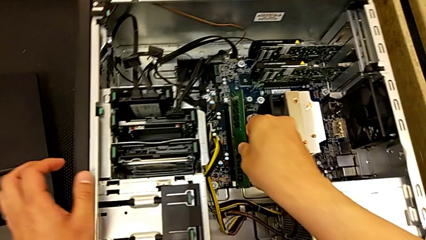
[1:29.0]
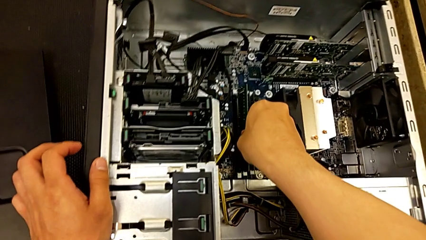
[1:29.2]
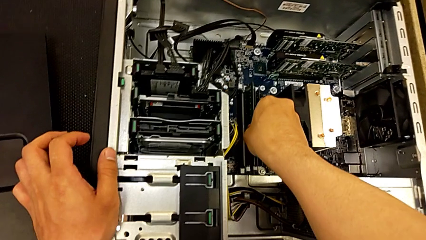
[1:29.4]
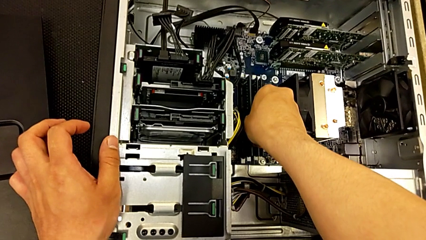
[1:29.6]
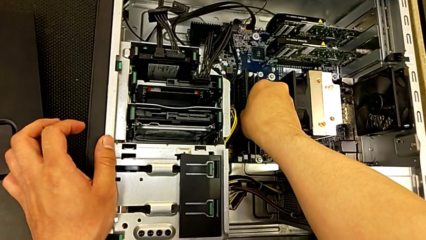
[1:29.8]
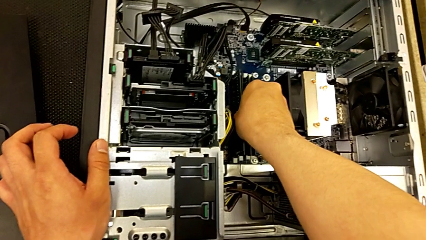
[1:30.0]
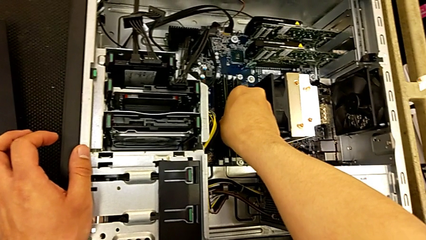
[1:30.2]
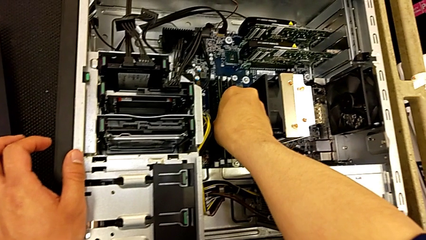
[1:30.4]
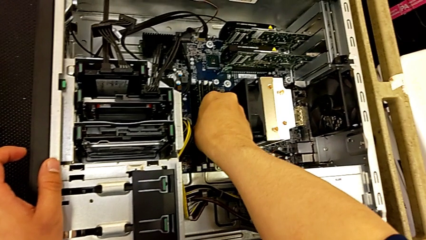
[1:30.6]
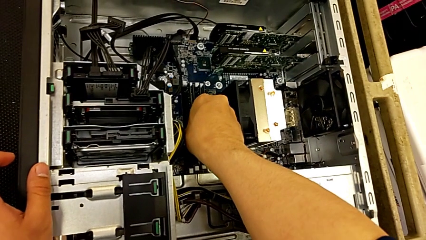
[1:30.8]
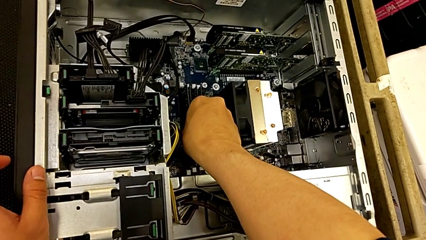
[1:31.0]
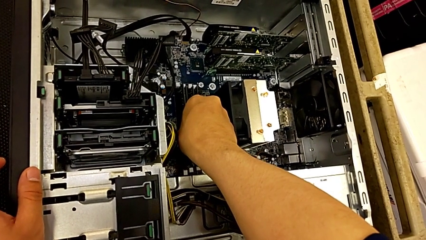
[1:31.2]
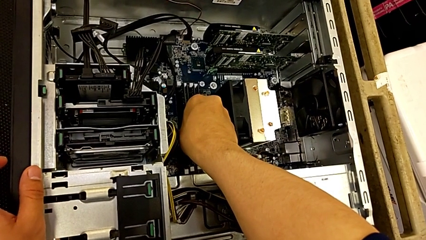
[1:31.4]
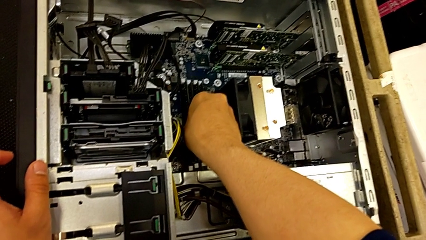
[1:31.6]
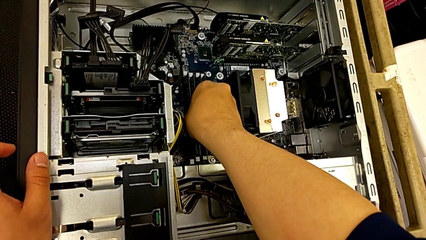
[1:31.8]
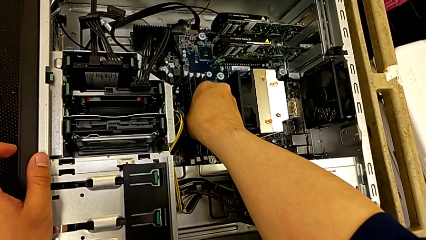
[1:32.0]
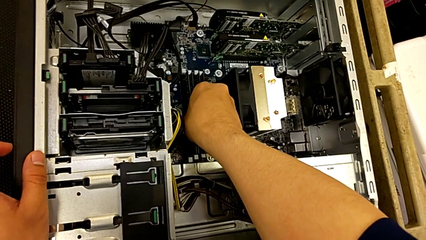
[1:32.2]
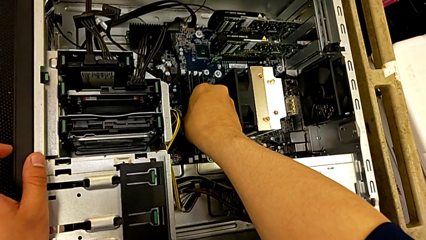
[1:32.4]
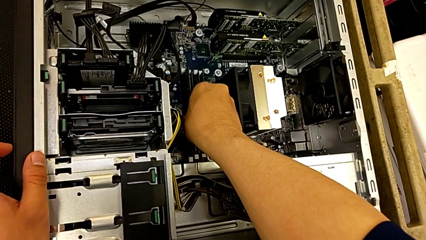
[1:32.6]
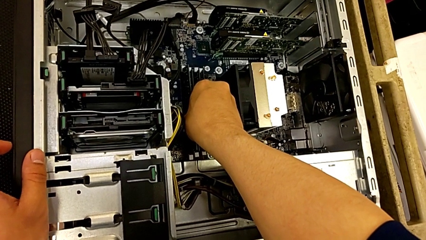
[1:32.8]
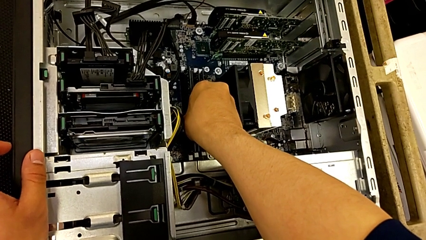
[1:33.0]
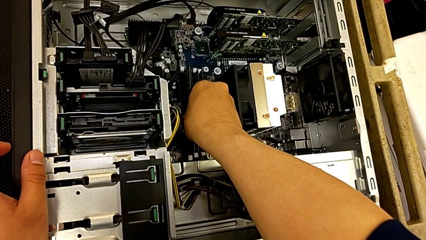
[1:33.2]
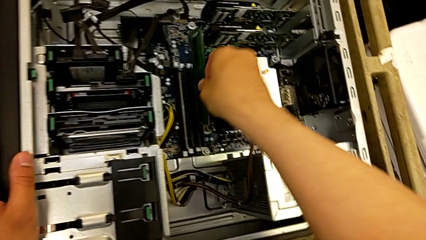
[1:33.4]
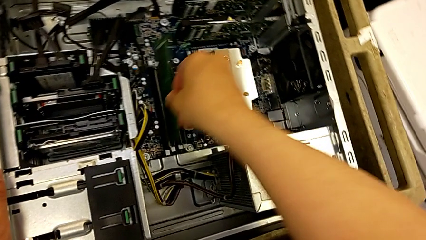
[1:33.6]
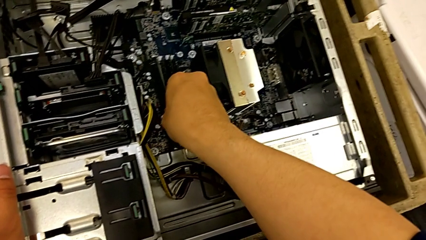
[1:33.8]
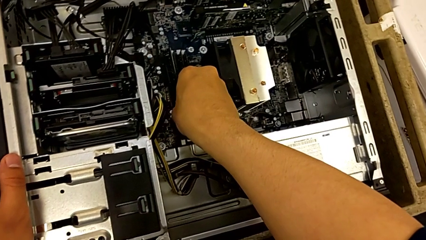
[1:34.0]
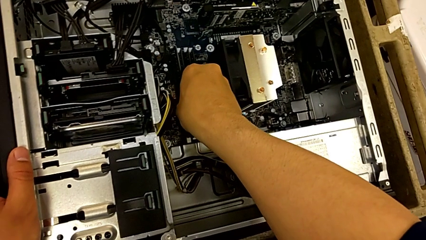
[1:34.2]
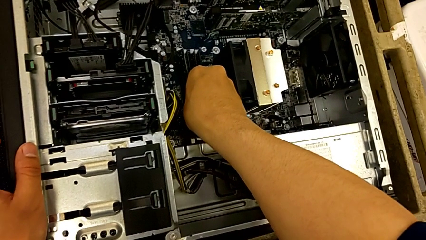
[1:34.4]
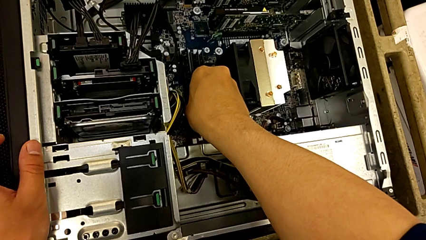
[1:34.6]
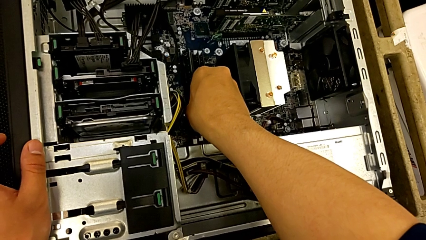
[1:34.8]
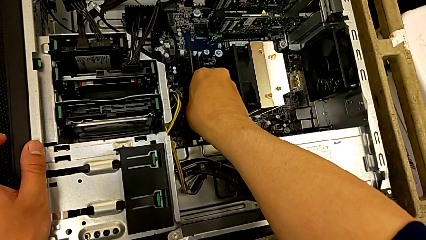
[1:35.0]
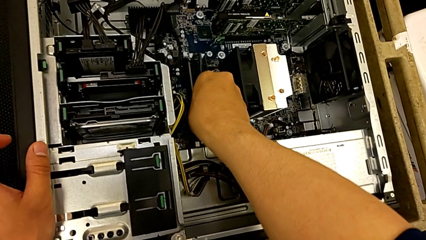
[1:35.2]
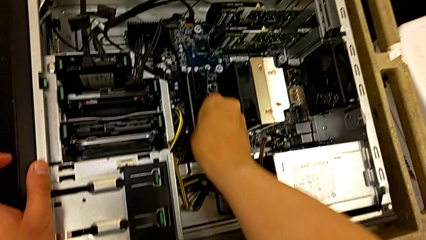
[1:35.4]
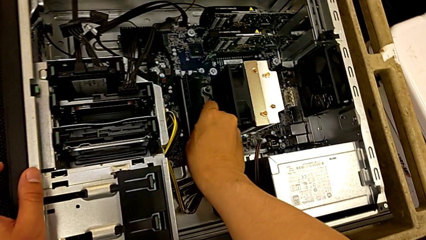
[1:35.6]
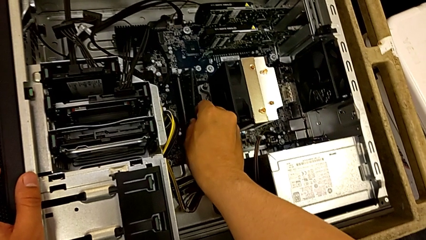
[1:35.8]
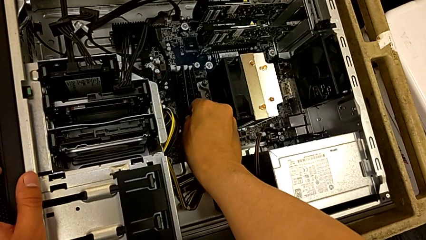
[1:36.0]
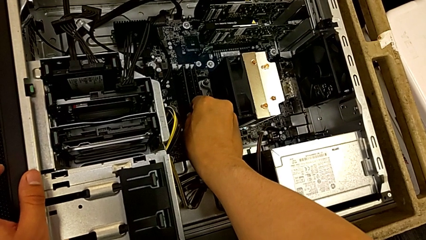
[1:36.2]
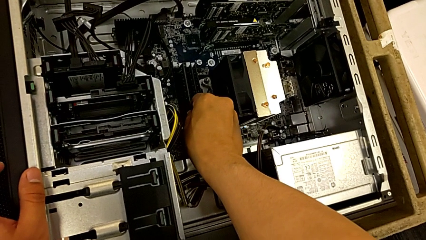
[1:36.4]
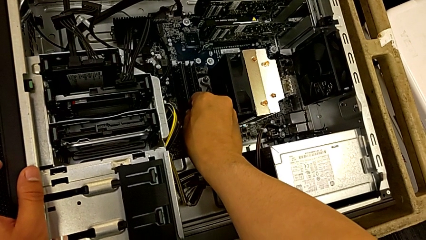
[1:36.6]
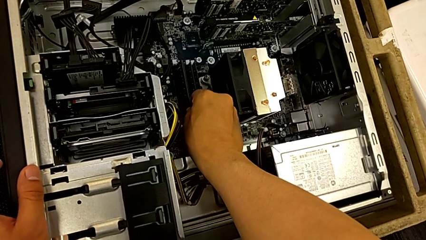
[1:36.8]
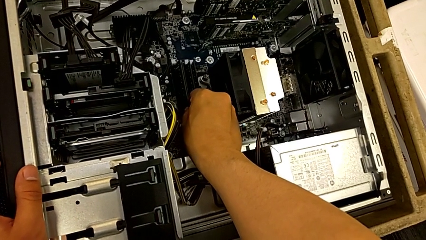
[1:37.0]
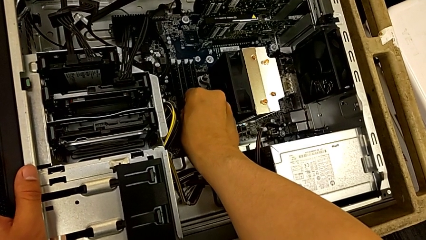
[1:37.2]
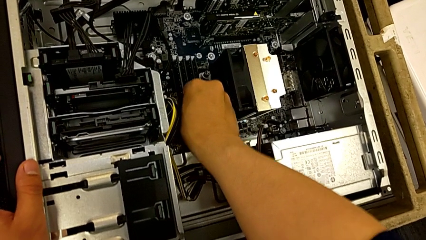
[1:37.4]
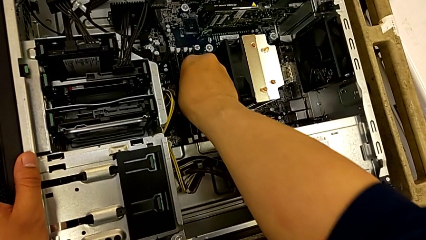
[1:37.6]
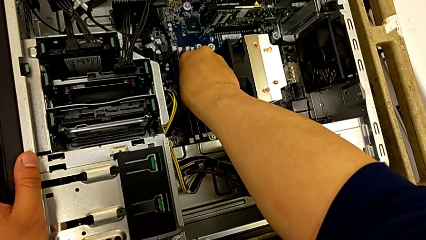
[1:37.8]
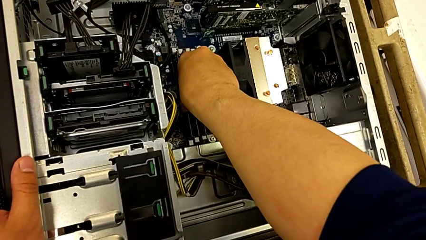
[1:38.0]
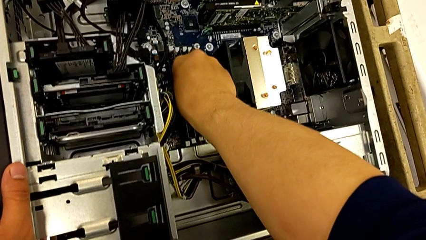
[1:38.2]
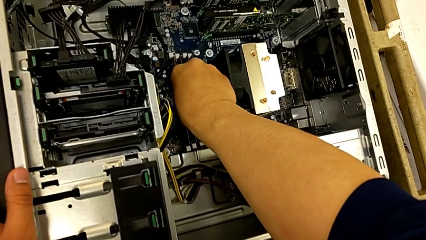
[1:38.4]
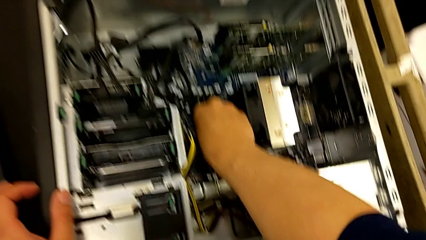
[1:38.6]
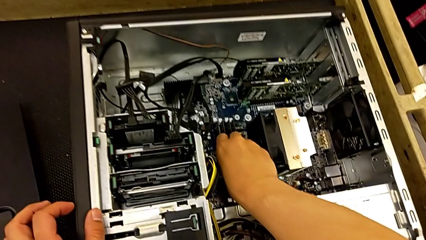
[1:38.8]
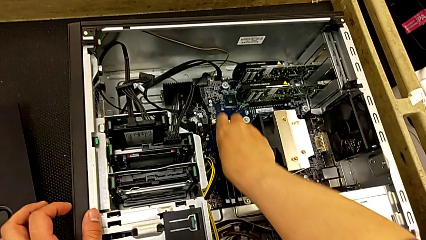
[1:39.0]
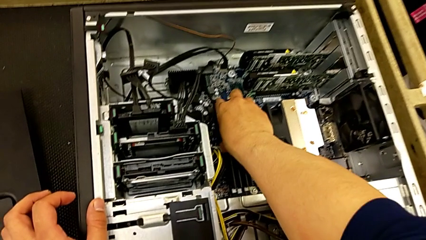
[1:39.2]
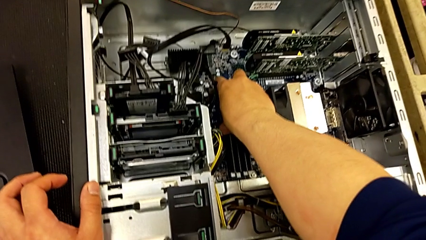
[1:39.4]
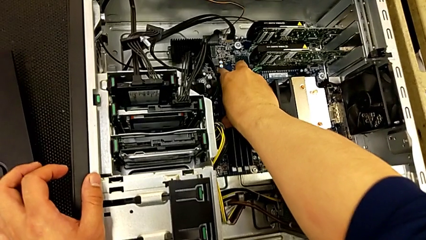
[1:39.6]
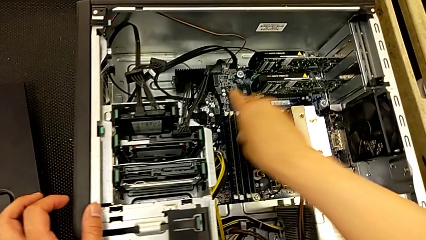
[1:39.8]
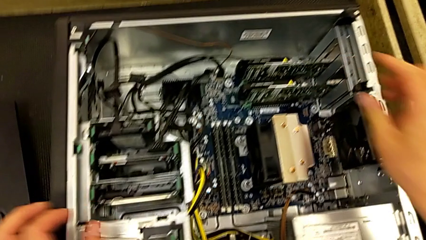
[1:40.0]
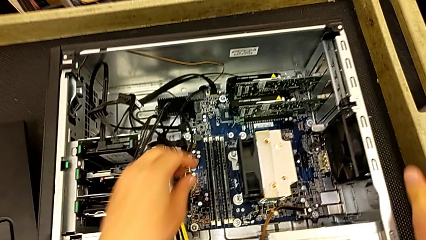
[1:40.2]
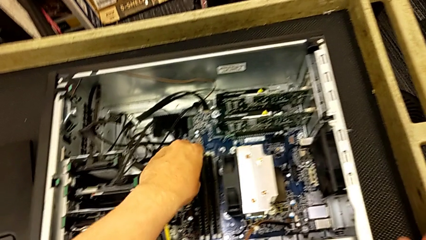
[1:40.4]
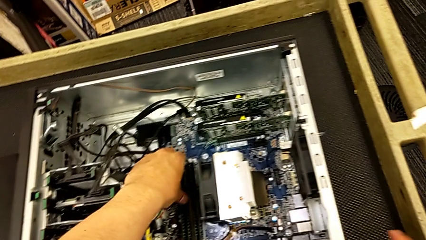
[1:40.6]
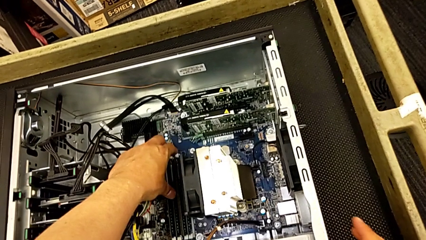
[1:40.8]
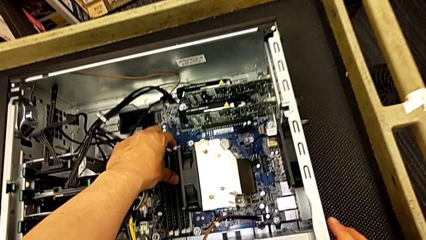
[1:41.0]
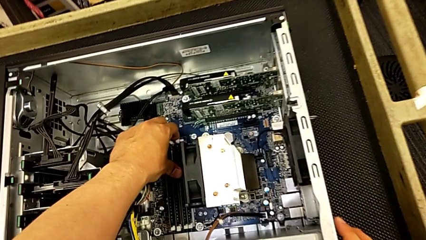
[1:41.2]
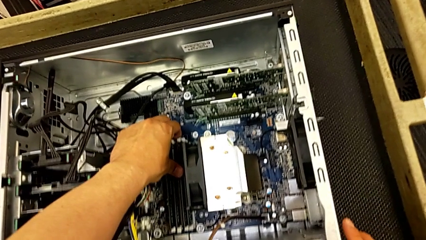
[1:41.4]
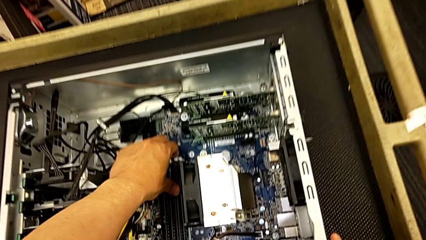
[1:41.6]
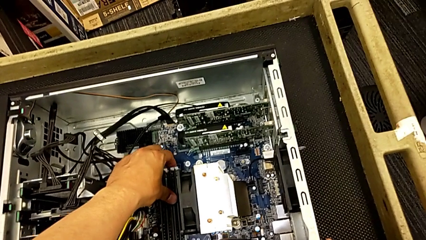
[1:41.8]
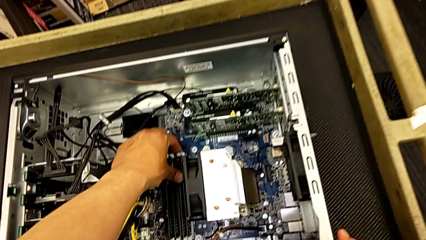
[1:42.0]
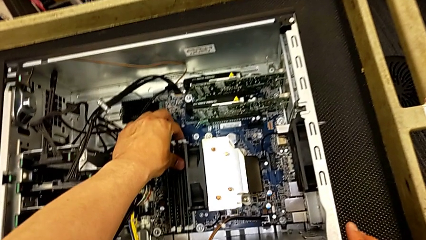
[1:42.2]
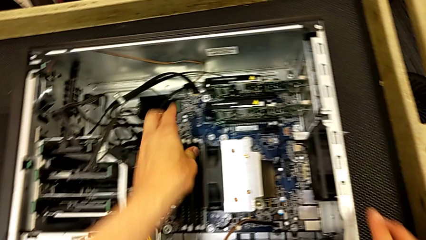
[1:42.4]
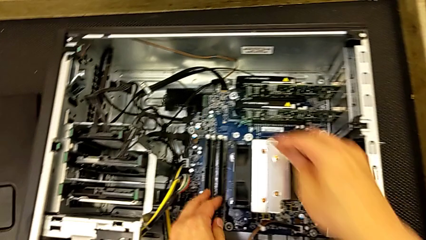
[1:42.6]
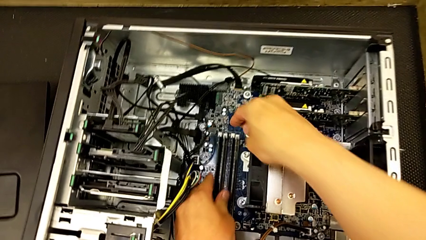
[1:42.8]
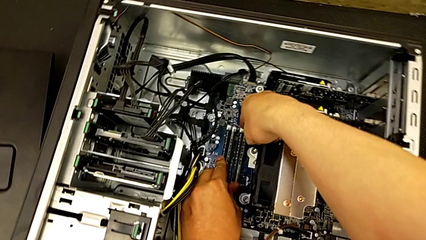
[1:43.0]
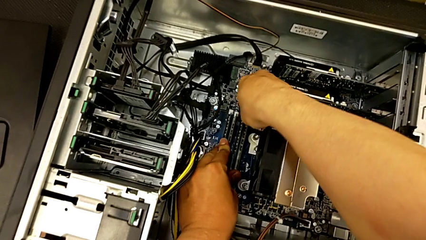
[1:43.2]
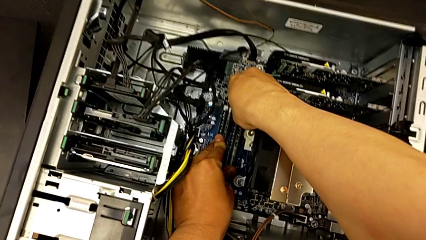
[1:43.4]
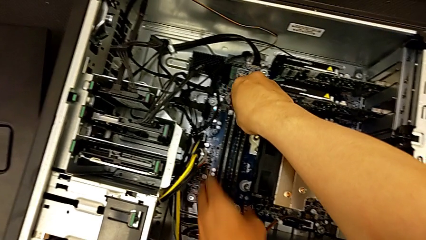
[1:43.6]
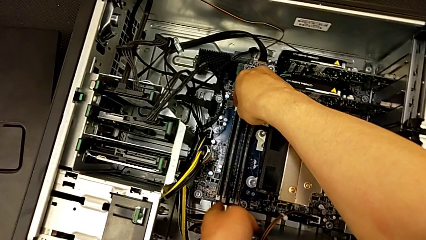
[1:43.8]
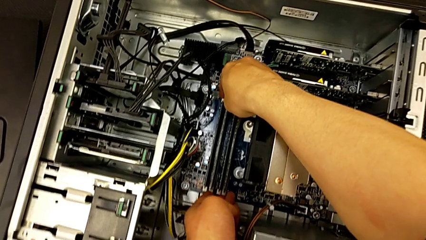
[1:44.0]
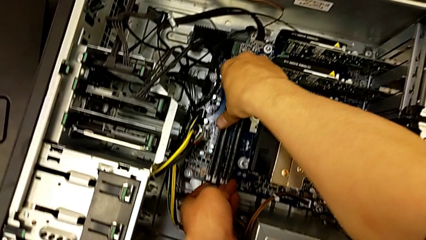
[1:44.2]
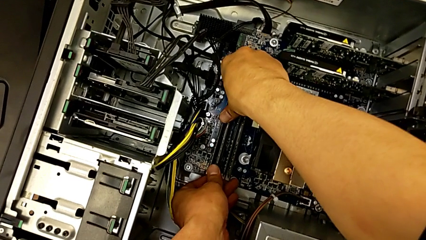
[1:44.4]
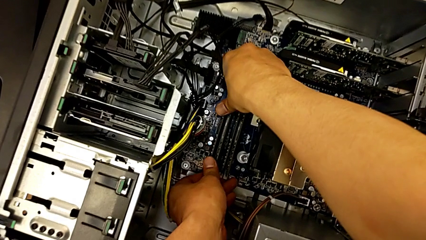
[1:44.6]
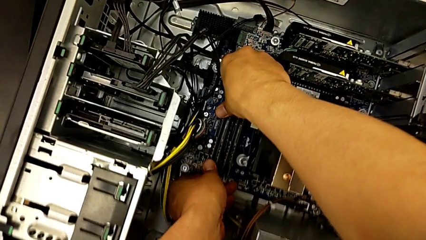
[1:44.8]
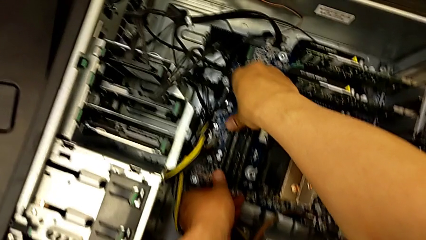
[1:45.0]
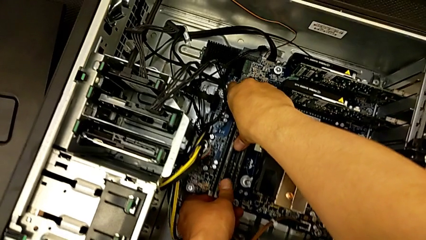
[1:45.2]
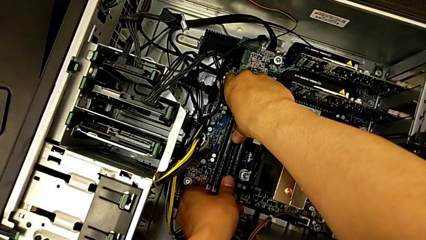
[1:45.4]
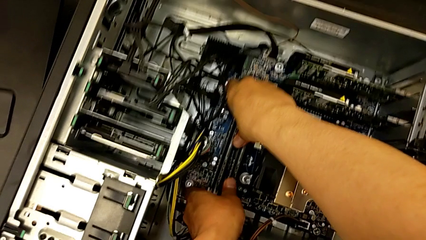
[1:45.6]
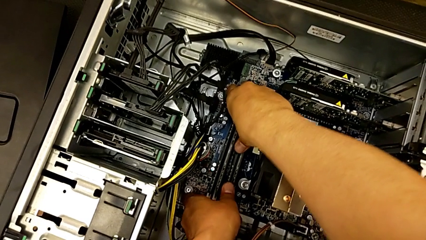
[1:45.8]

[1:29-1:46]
The camera wearer is inserting the RAM to the motherboard. They grab the fourth RAM, insert it, wrongly withdraw it, insert it, push it and lock the fourth RAM tab. They push the fourth RAM and push the second RAM.
